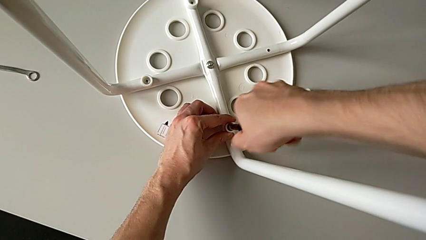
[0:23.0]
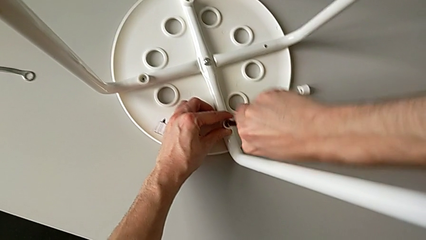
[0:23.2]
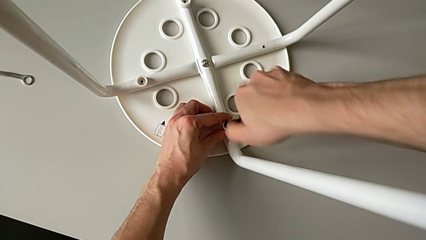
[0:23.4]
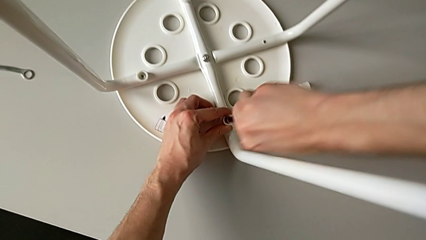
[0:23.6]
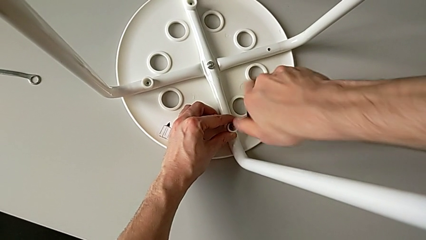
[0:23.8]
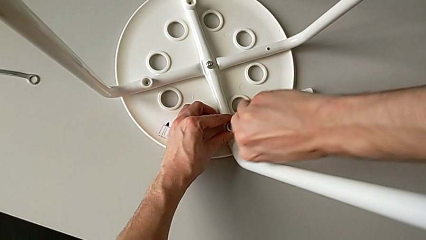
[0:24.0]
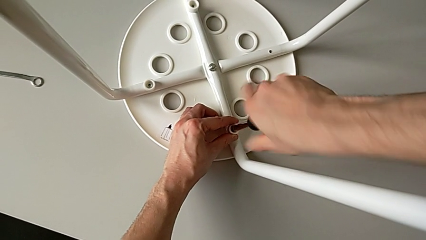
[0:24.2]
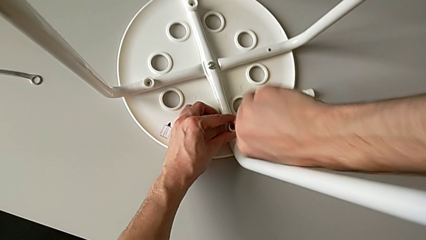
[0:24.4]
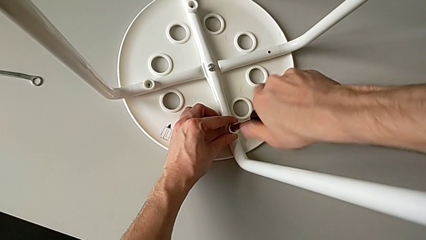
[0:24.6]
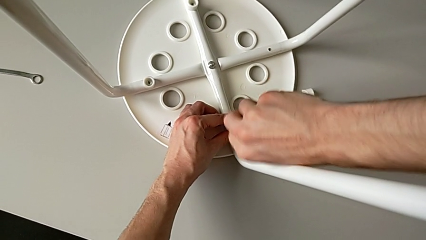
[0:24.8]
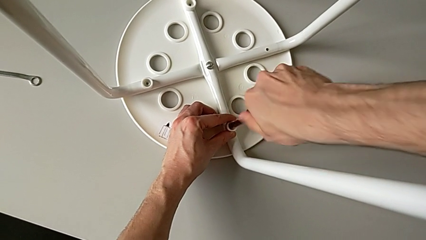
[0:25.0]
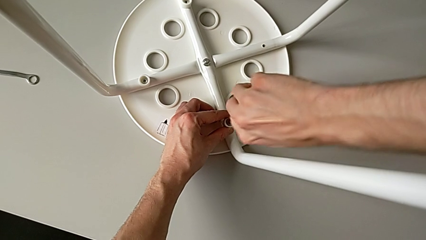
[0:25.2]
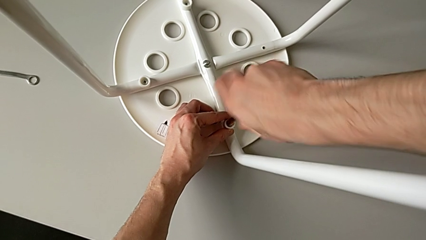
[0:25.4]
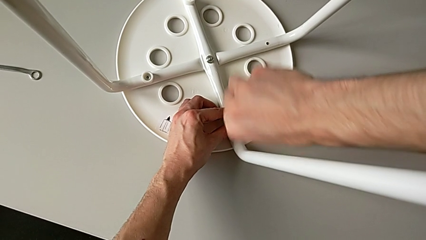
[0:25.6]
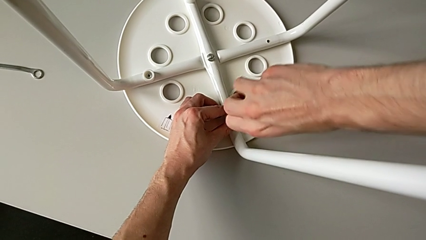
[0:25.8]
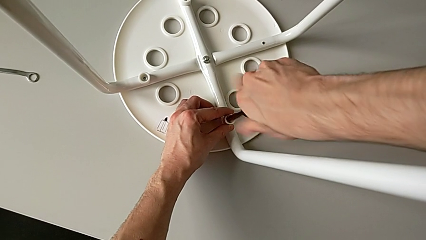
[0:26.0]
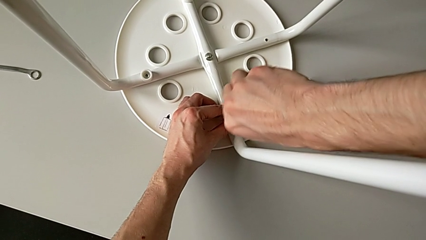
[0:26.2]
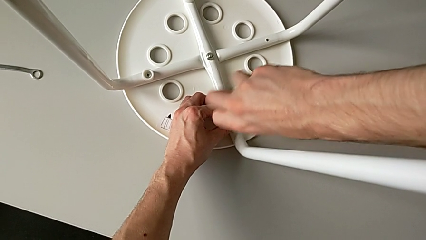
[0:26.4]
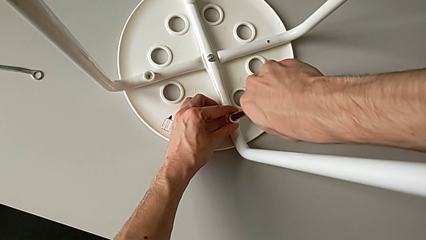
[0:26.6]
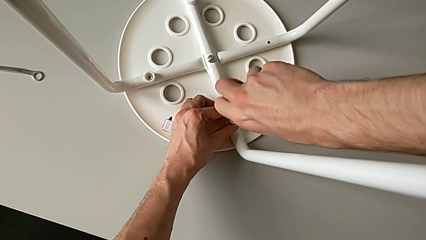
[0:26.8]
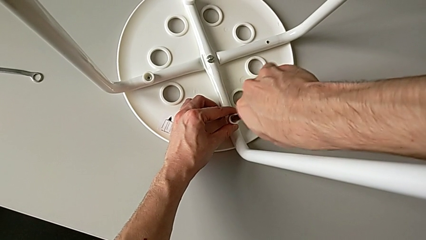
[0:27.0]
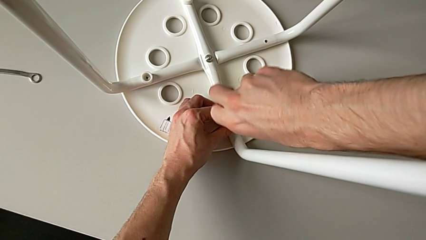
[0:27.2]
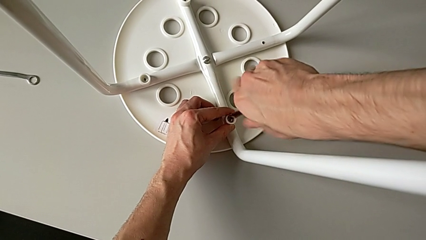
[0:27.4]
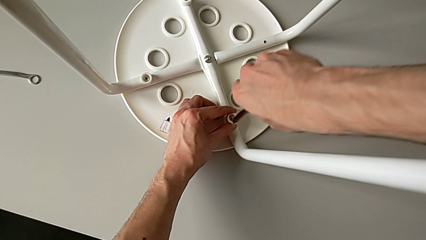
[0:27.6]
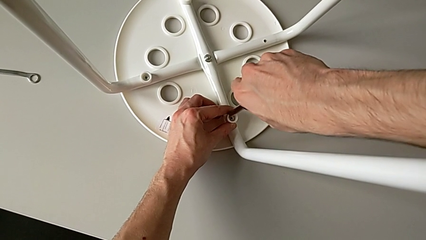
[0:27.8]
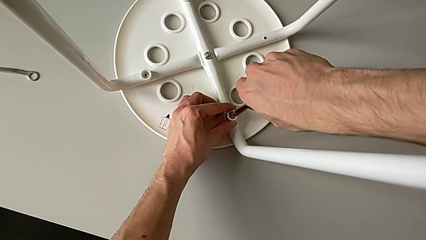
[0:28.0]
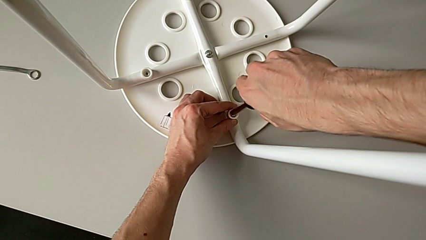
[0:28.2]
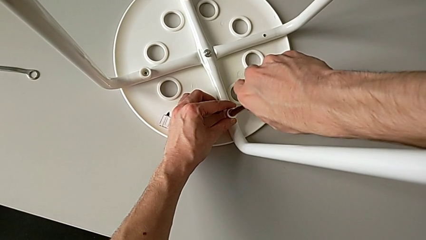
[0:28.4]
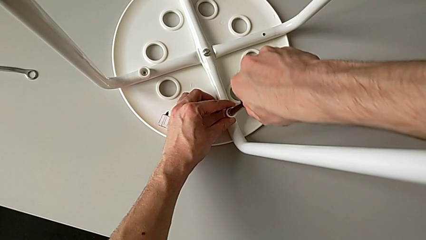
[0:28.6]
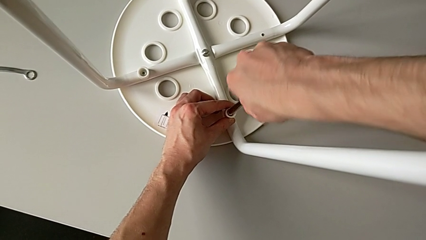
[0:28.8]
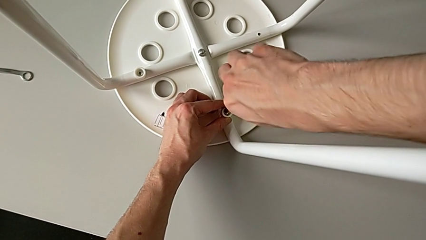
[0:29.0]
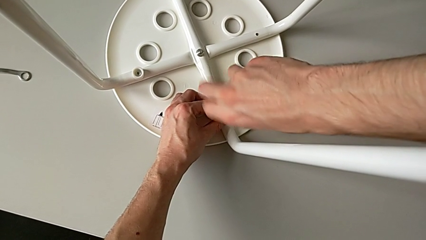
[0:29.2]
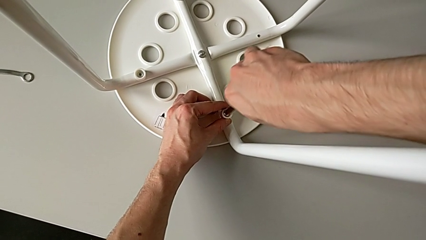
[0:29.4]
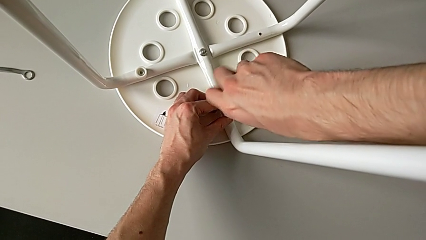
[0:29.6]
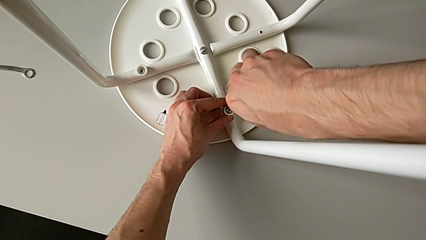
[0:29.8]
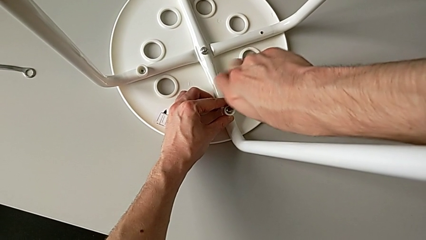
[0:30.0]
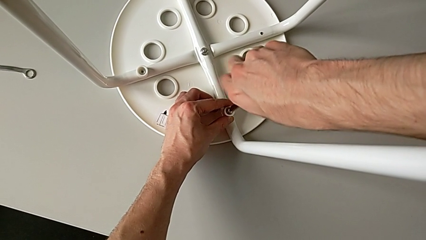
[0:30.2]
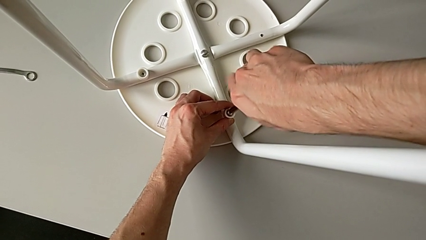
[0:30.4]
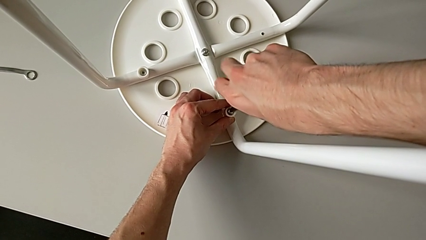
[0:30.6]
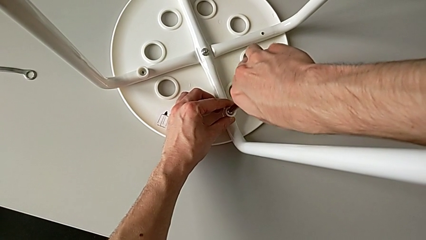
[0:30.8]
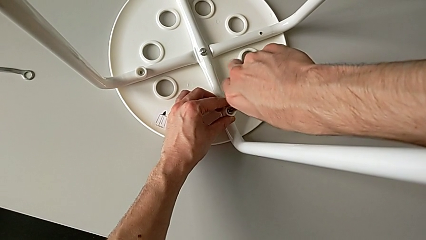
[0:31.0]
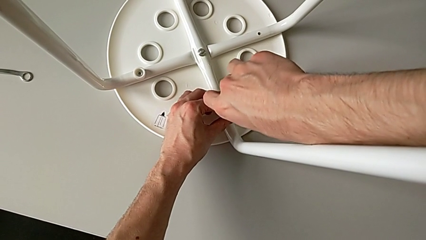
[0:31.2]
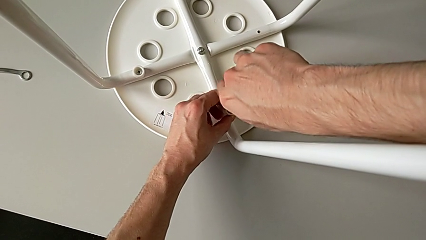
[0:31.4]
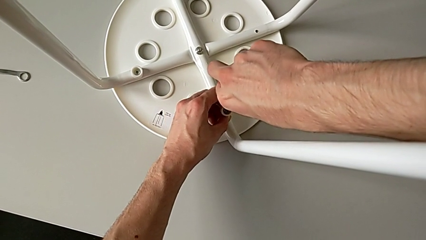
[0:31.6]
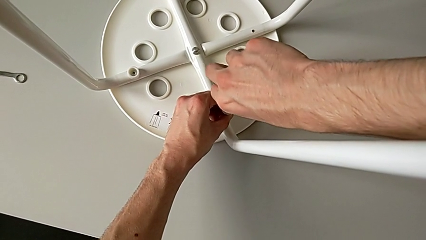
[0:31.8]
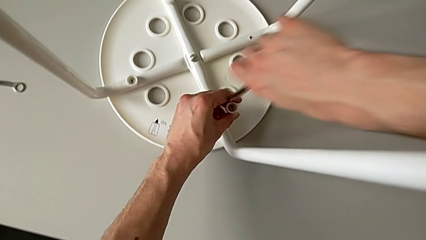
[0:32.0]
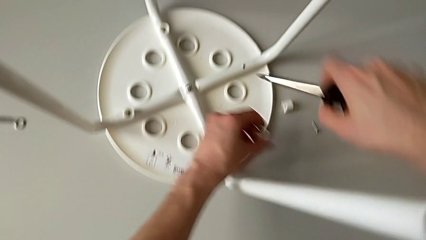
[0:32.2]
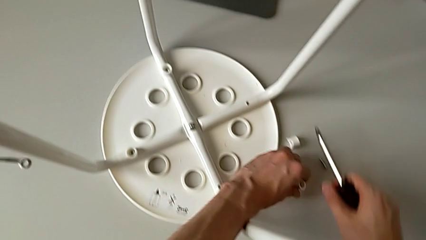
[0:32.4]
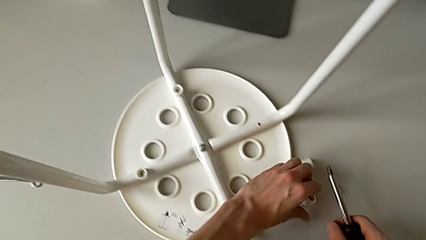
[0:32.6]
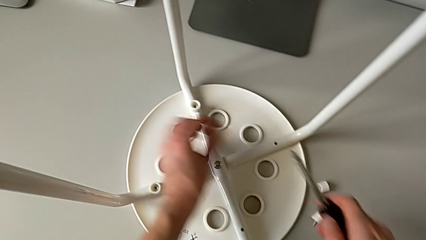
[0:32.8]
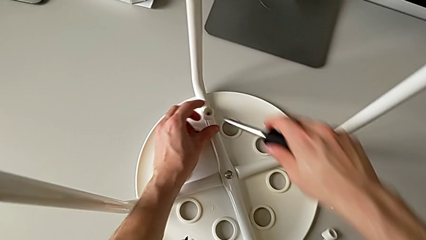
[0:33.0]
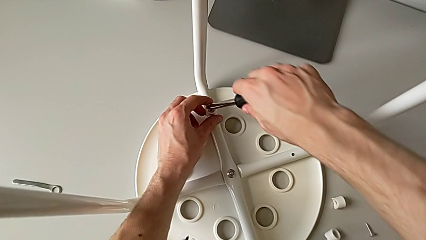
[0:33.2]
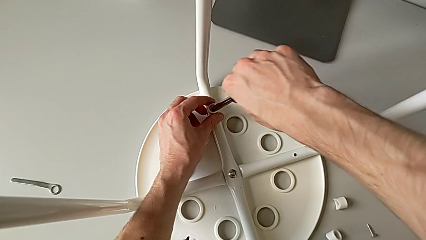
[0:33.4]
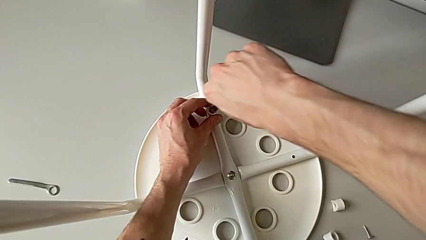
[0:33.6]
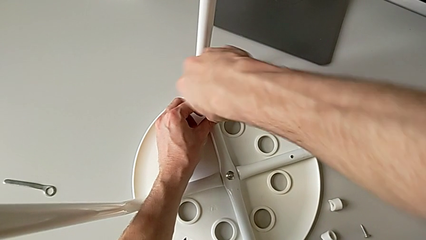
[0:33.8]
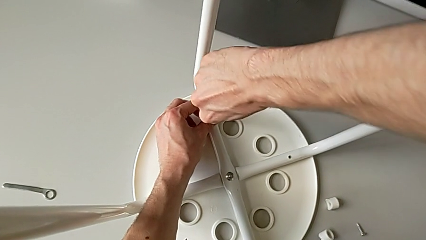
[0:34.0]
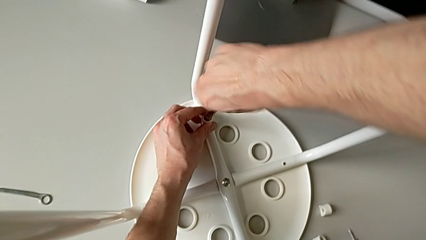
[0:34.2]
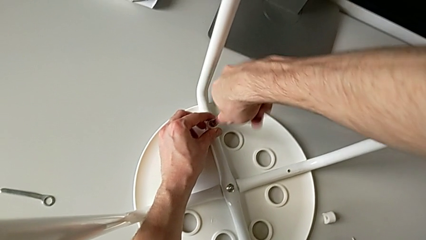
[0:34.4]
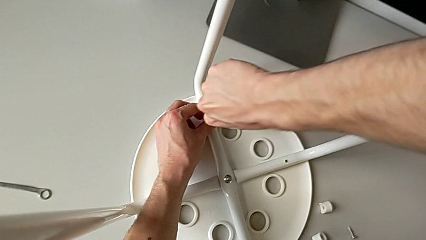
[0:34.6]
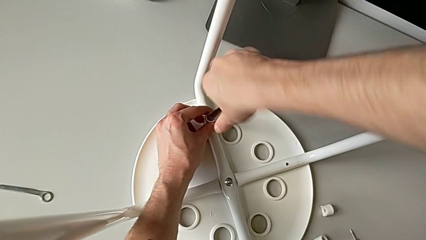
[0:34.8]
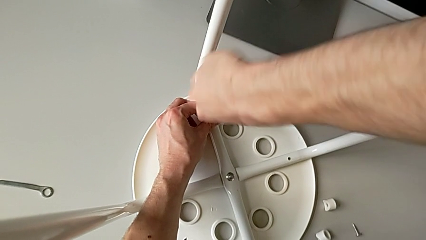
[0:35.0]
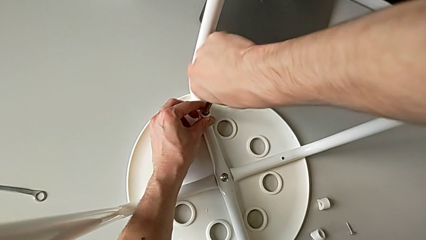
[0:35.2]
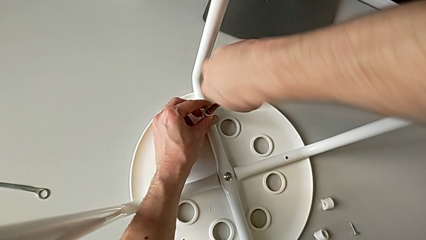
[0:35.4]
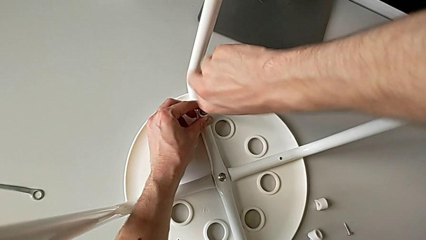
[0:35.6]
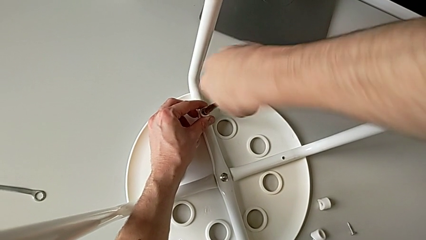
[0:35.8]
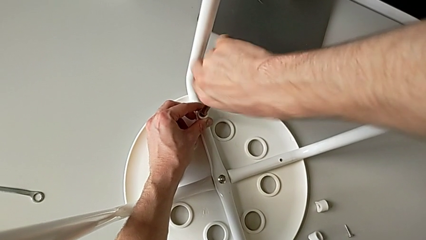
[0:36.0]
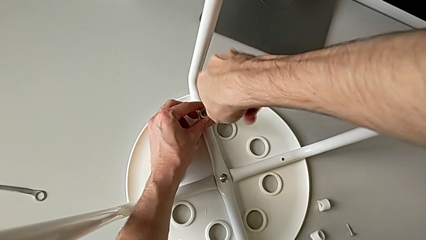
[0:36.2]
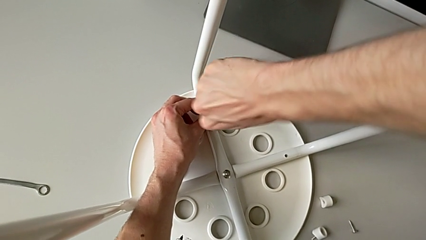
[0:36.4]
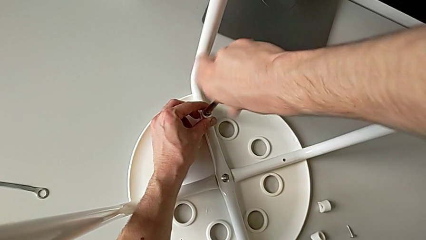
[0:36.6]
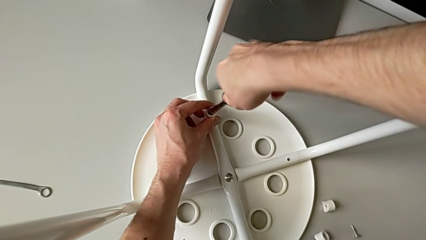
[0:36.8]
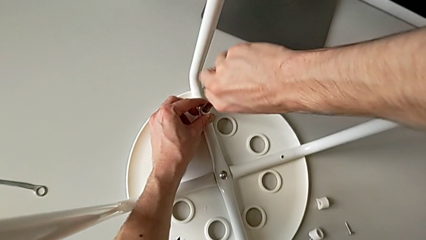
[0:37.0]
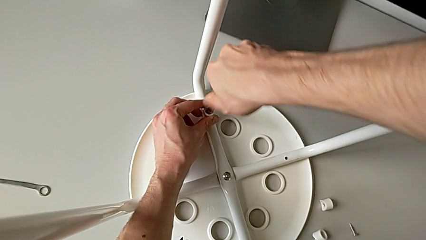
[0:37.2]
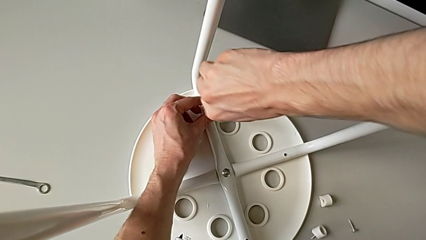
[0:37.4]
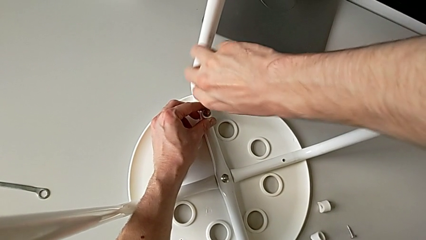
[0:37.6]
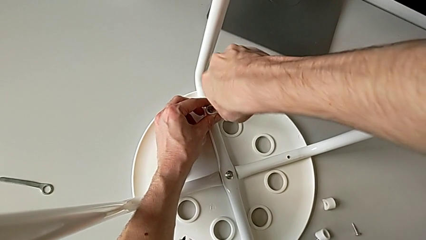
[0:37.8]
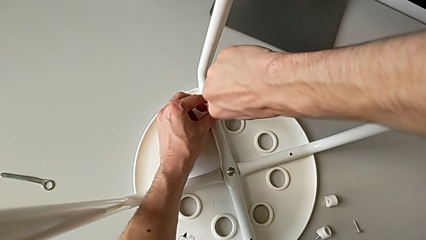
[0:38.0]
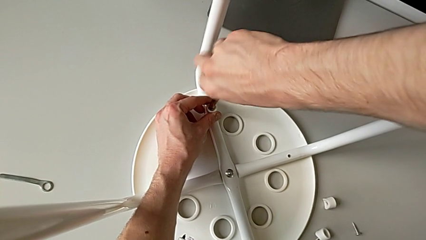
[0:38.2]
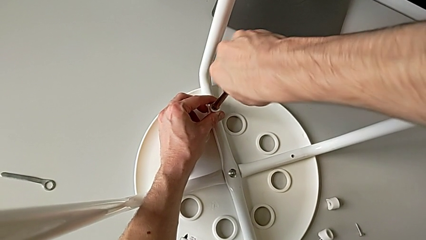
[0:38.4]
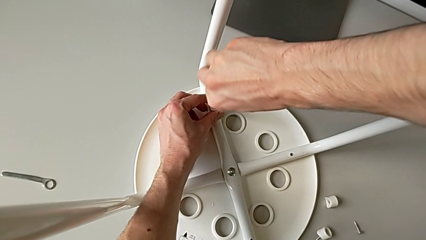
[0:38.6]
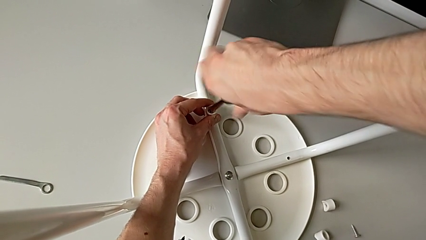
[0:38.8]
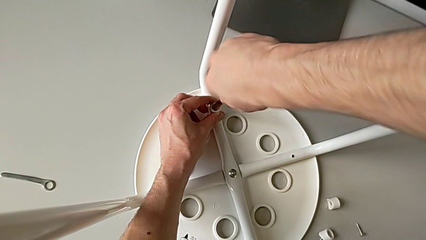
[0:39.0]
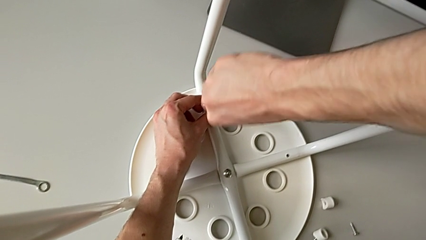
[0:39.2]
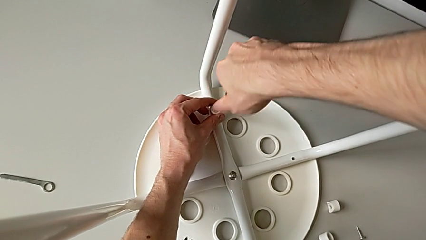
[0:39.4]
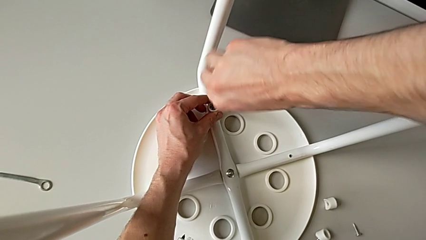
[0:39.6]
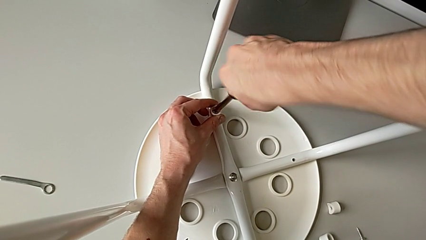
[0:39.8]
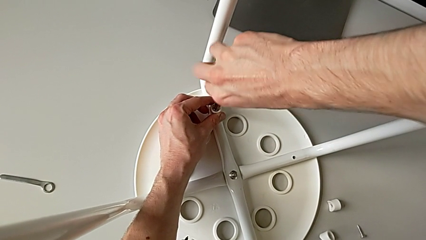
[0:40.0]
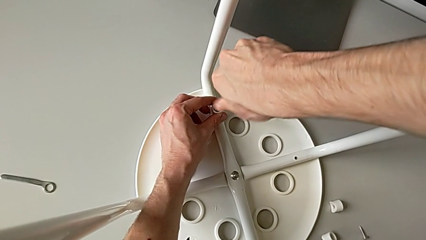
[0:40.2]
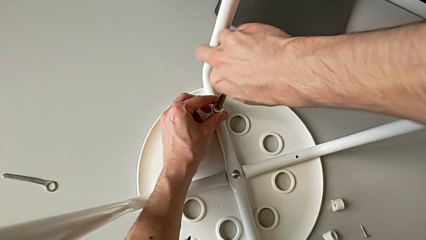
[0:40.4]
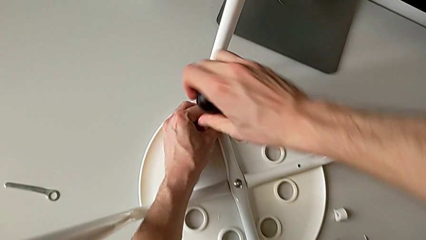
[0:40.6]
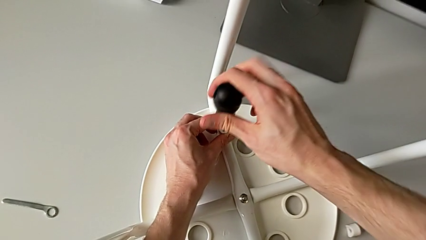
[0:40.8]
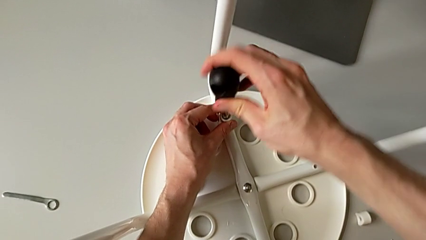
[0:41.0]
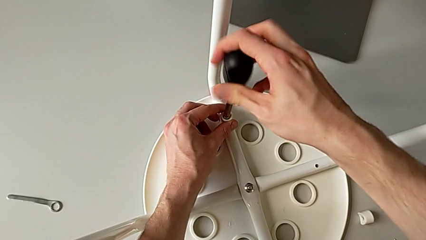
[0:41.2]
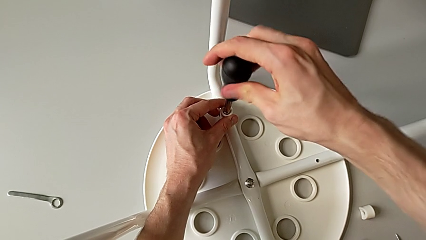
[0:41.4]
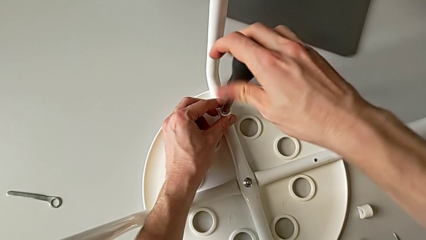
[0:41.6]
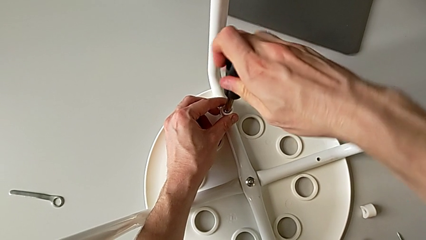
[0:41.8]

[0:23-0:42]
The camera wearer is disassembling the screws on the chair legs. They unscrew the second screw, insert the black screwdriver, unscrew the second screw, disassemble the black screwdriver, withdraw the second screw, place it, insert the black screwdriver and begin to unscrew the third screw.
